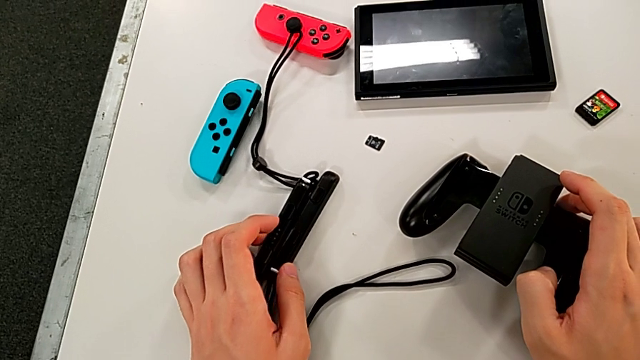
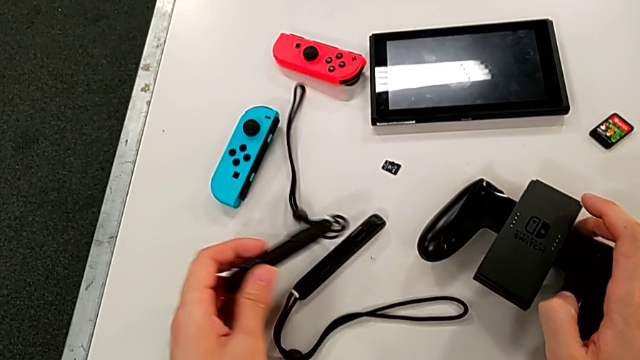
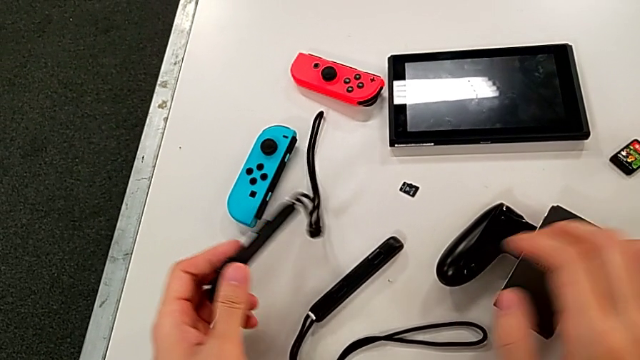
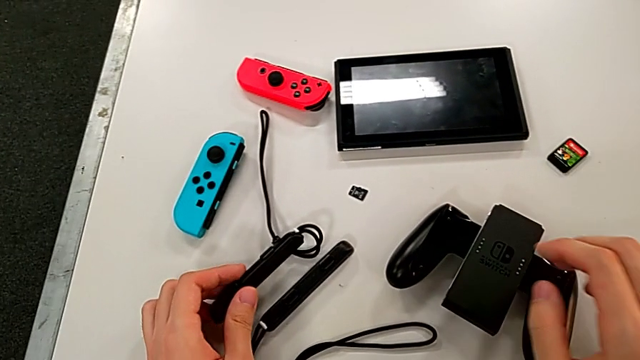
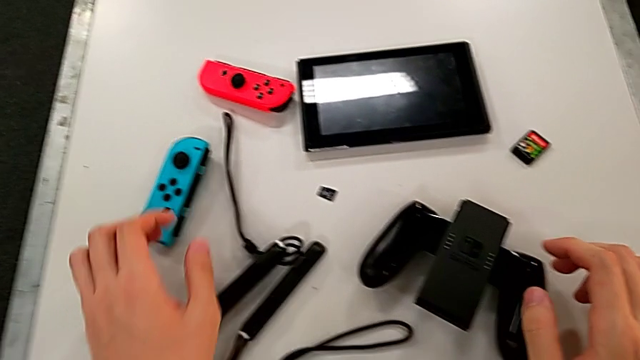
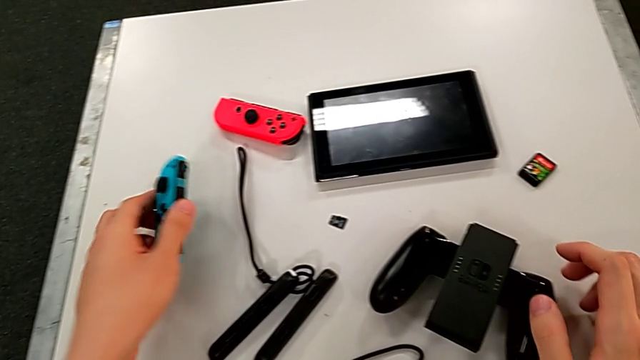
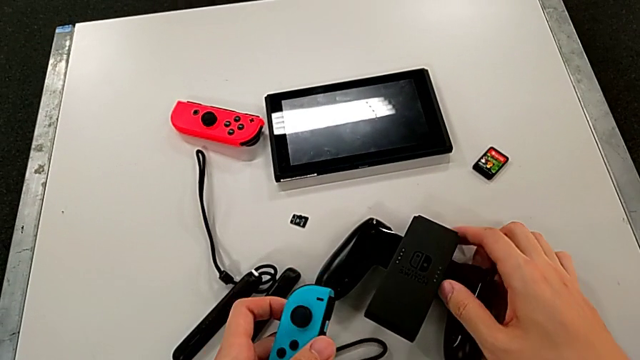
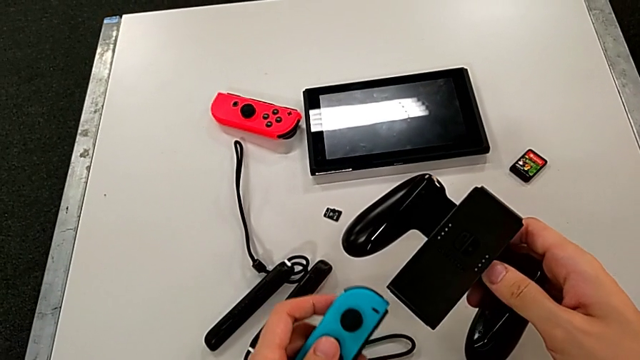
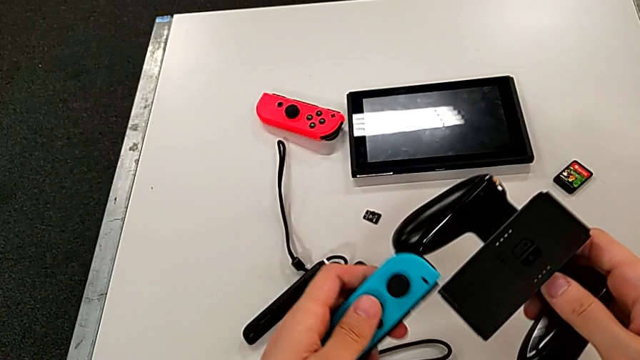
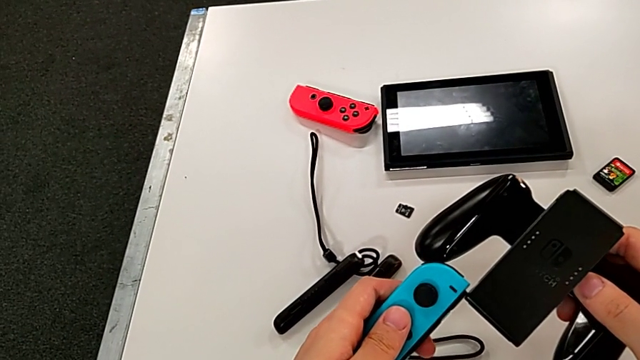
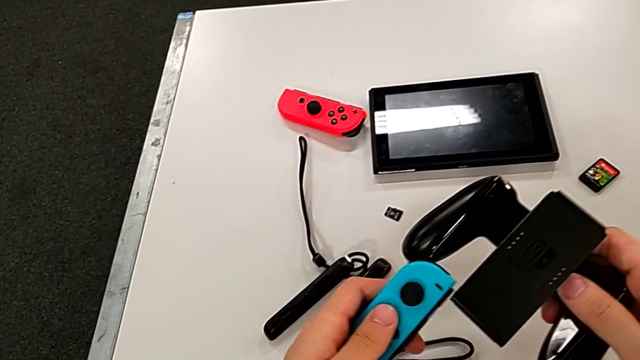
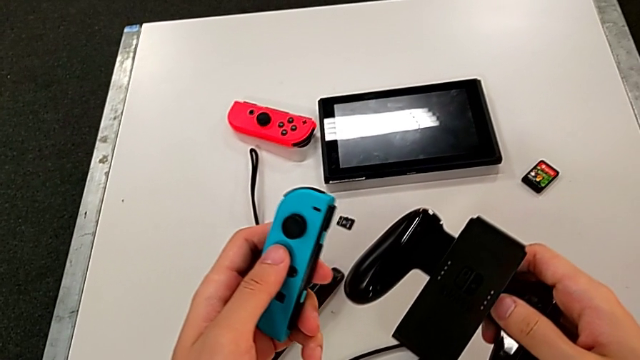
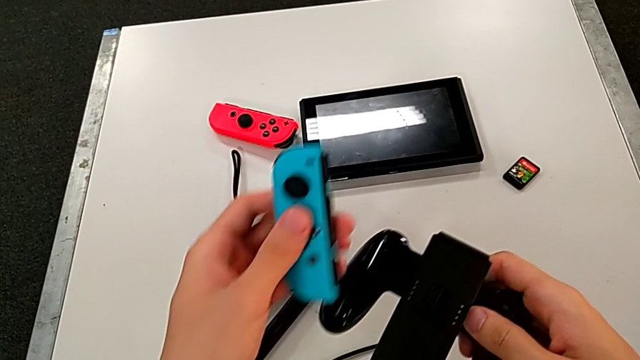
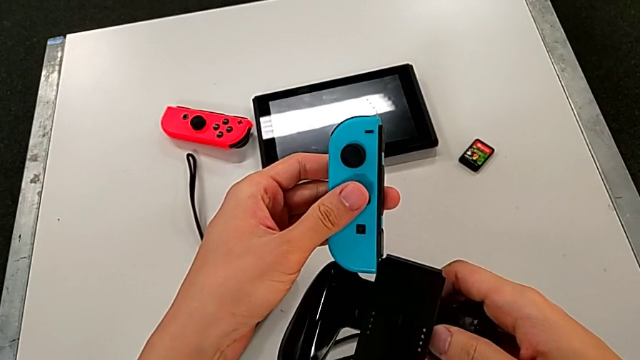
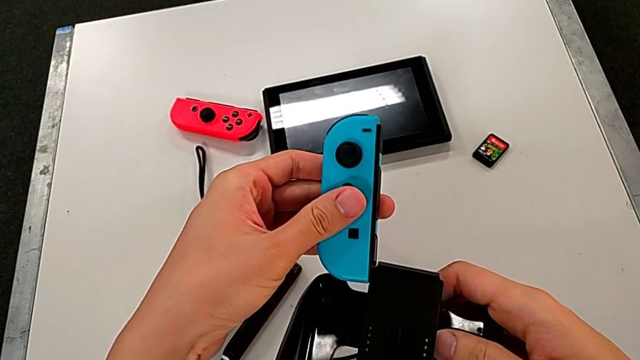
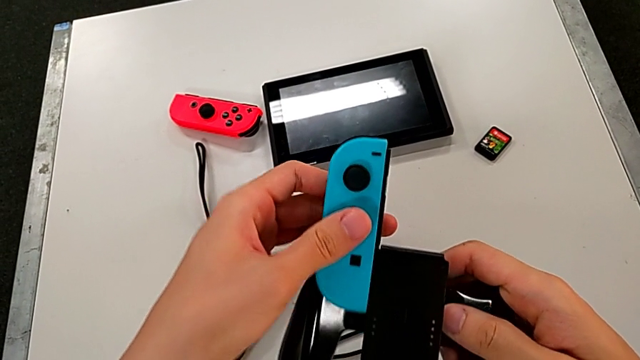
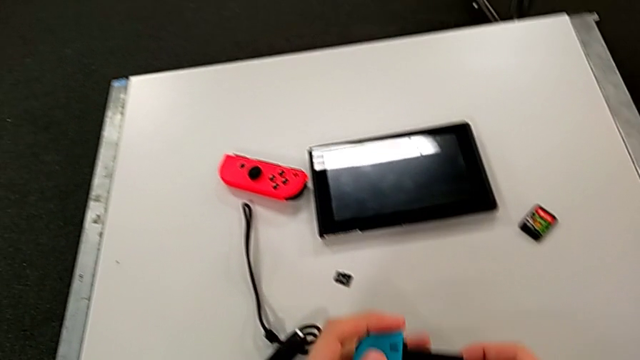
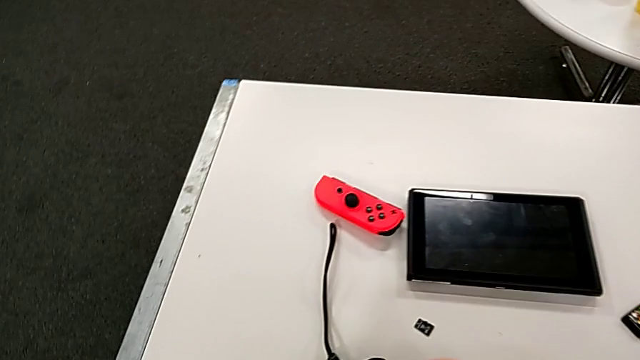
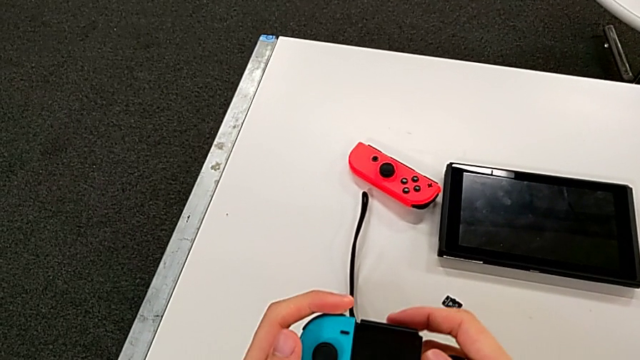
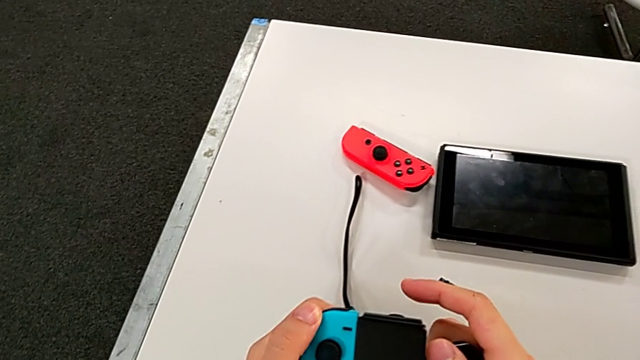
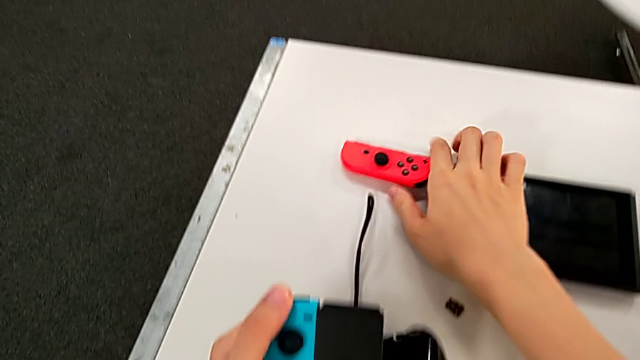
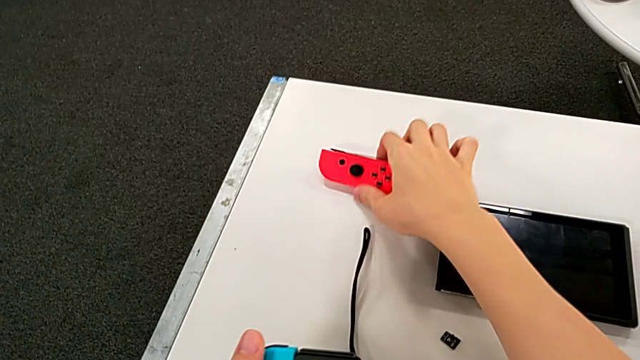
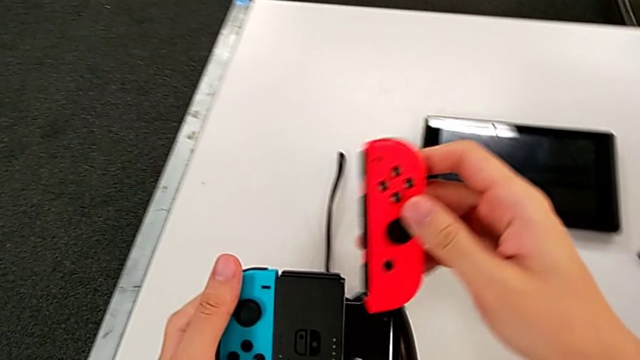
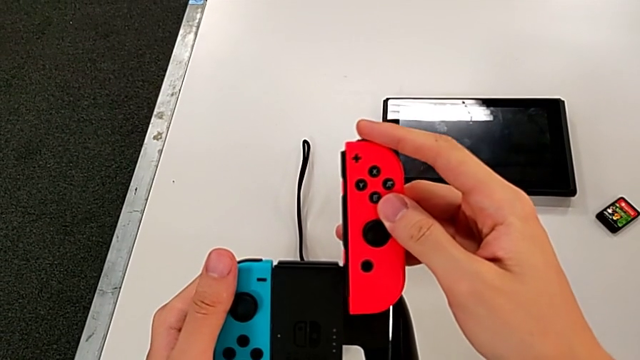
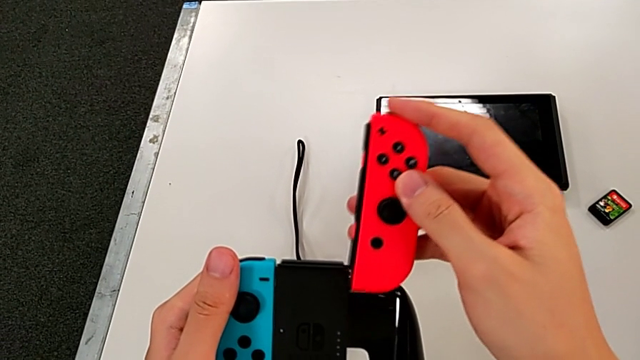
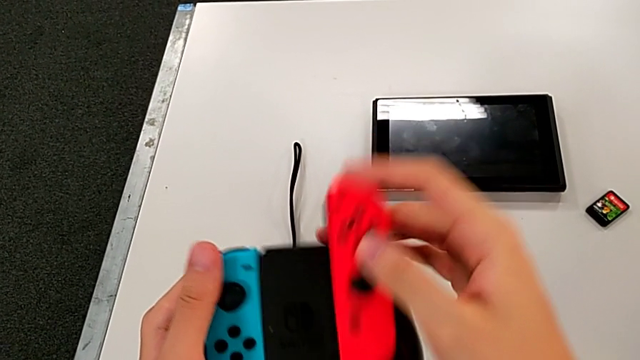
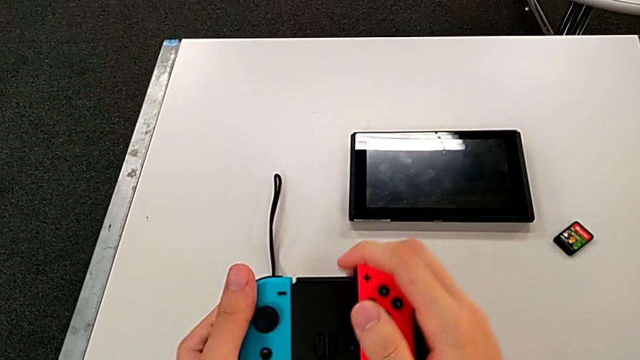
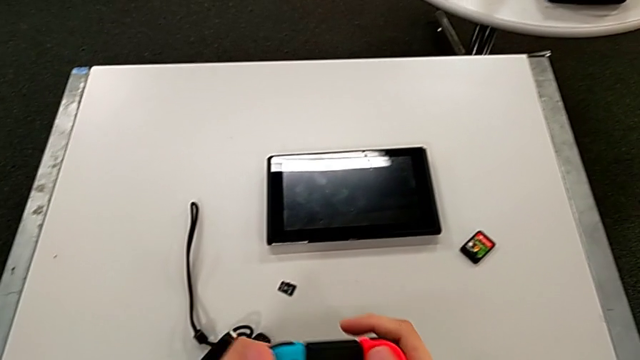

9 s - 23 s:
The camera wearer inserts the two Joy-Cons into the handheld grip. They grab the Joy-Con strap, inspect the black Joy-Con strap, grab the blue Joy-Con controller, assemble it, wrongly insert it from the top and insert the red Joy-Con controller.

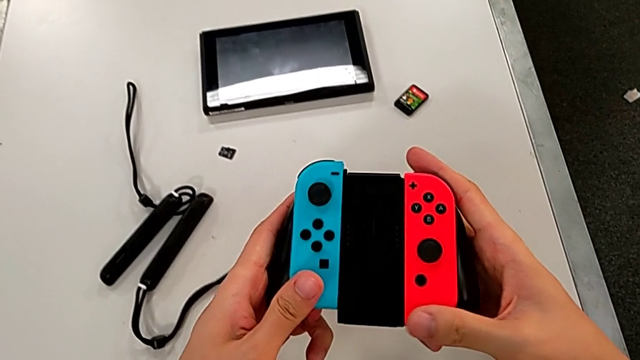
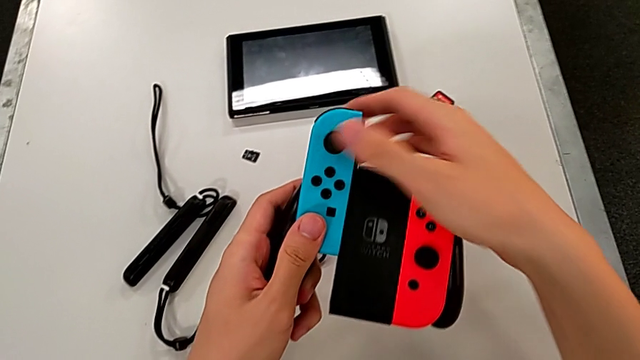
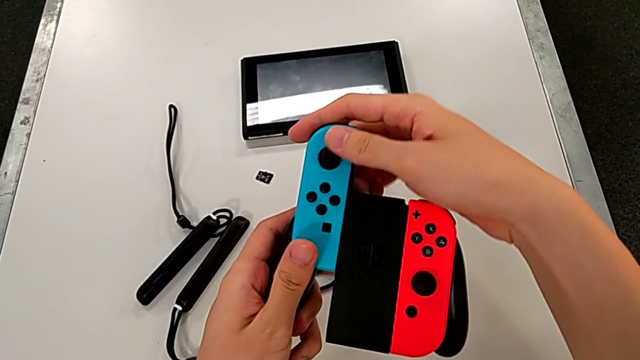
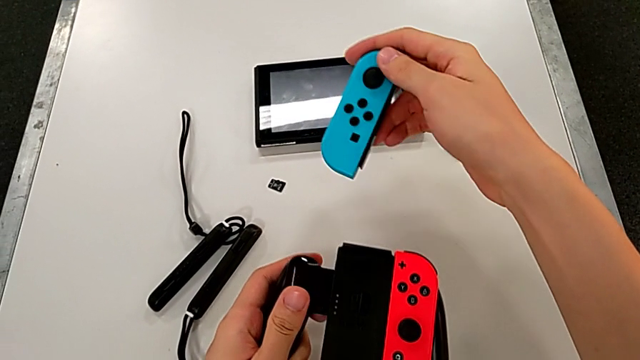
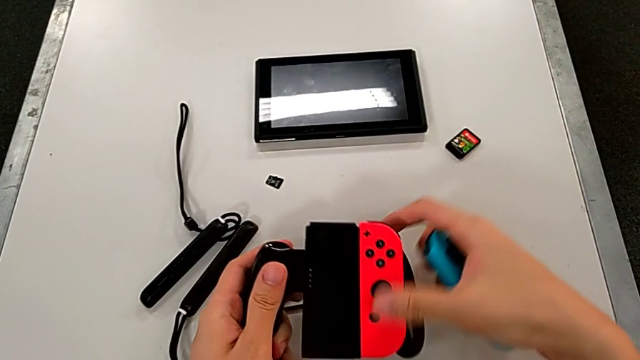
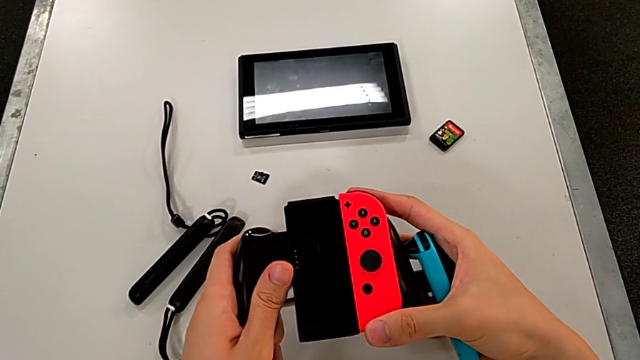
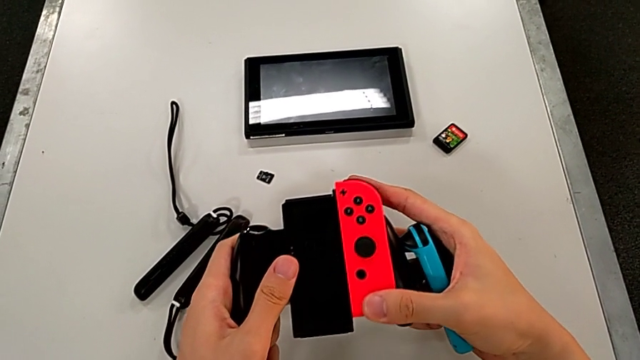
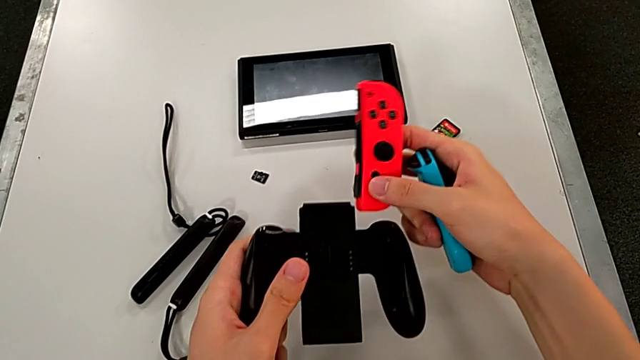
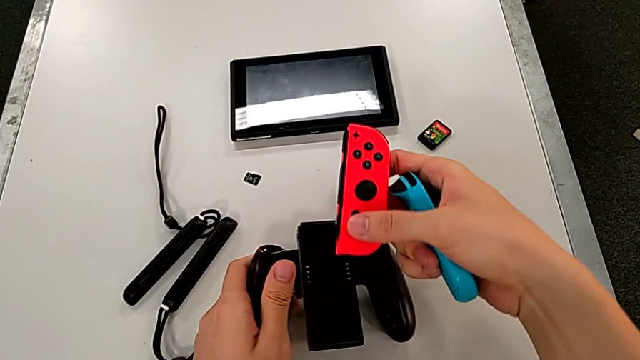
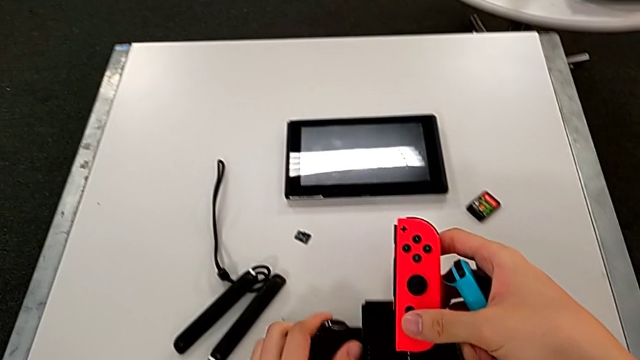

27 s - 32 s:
The camera wearer removes two Joy-Cons from the comfort grip. They withdraw the blue Joy-Con controller, hold it and withdraw the red Joy-Con controller.

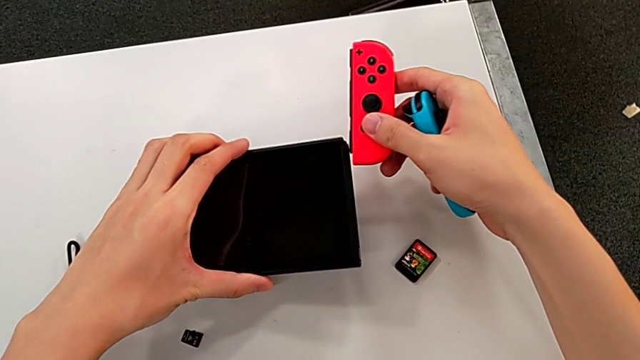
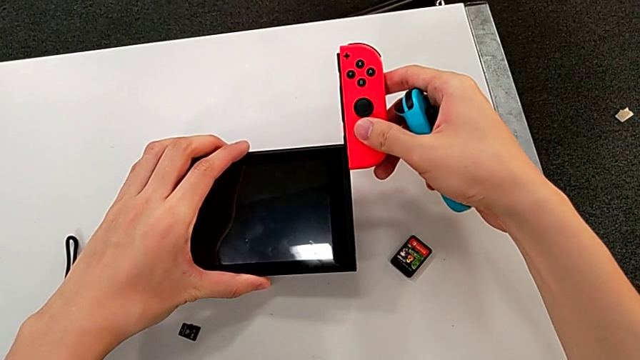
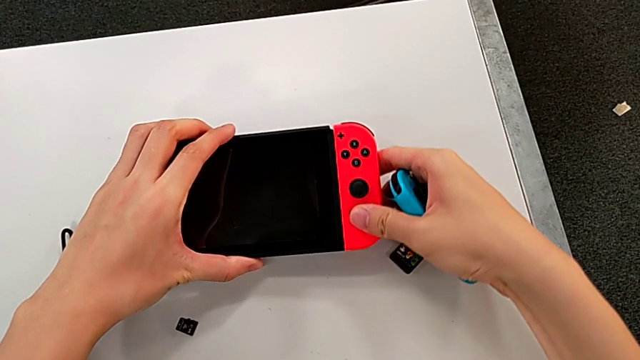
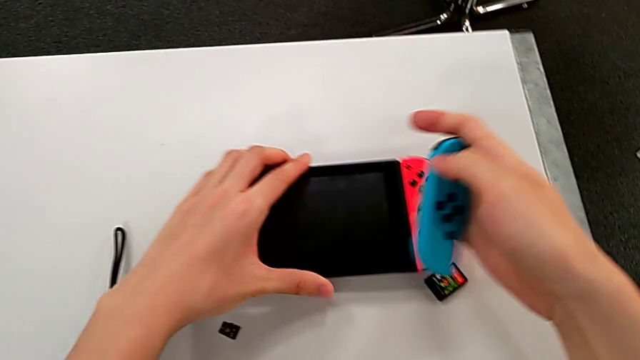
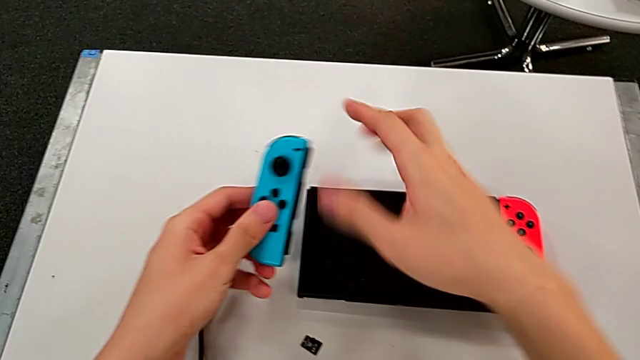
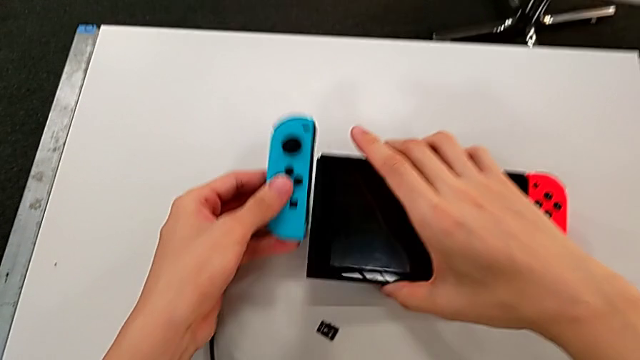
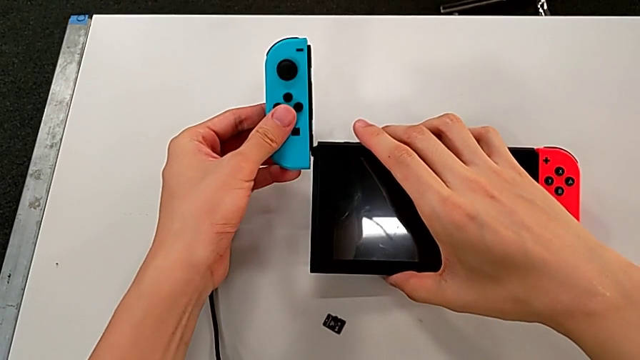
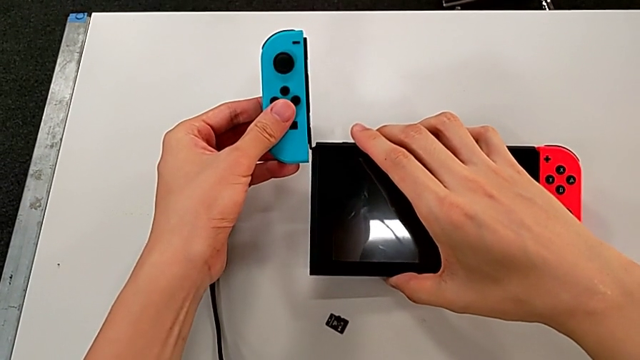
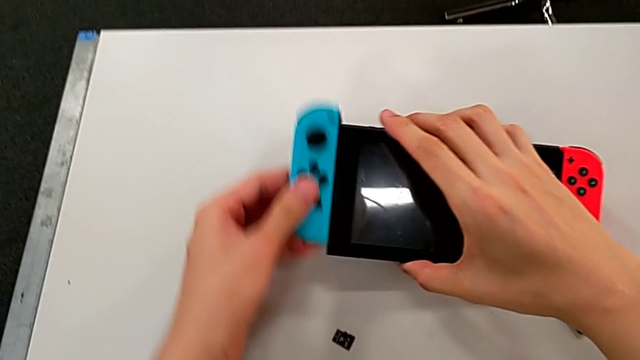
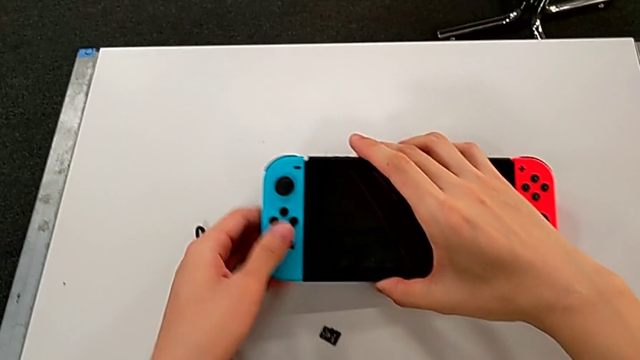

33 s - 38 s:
The camera wearer inserts the Joy-Con controllers into the Nintendo Switch console. They insert the red Joy-Con controller and insert the blue Joy-Con controller.
